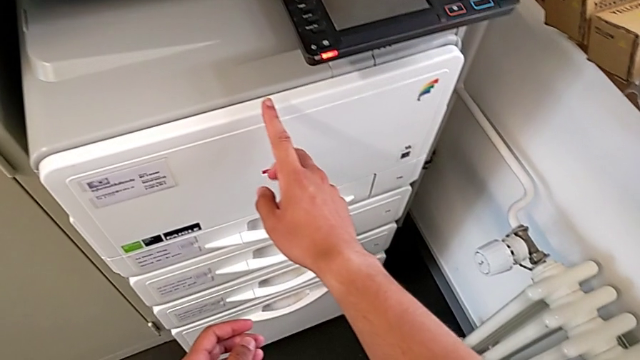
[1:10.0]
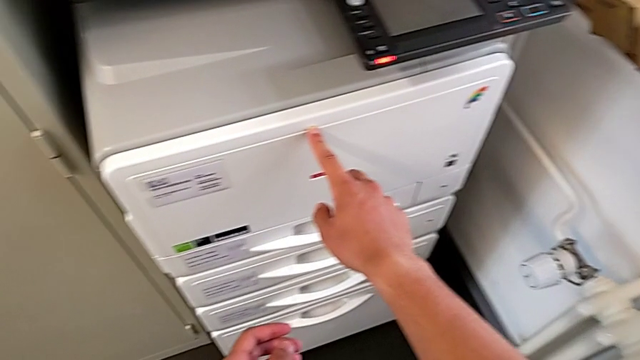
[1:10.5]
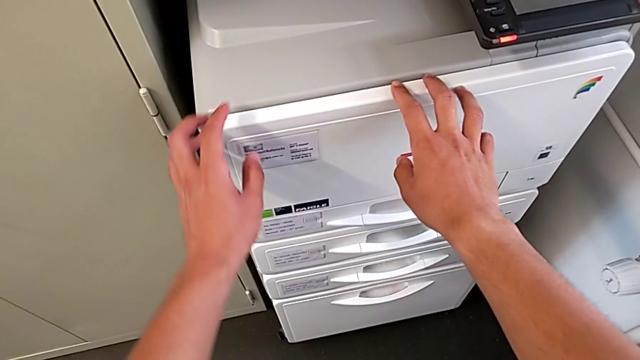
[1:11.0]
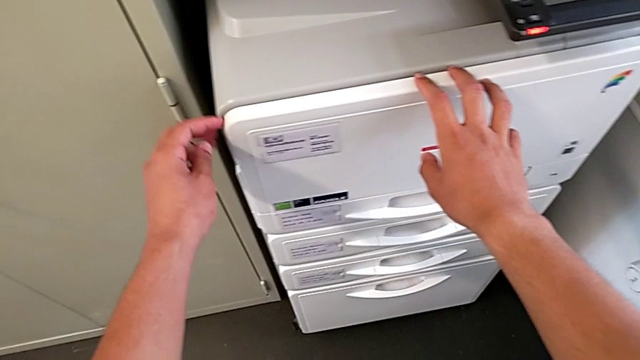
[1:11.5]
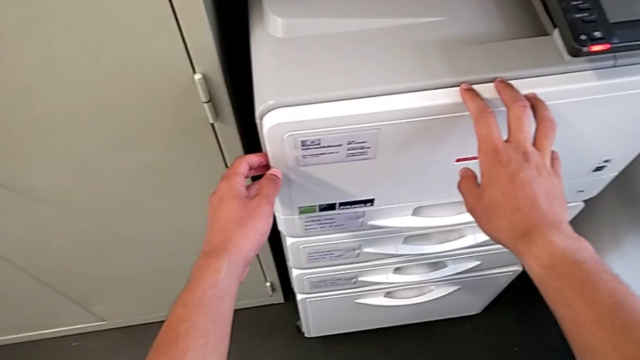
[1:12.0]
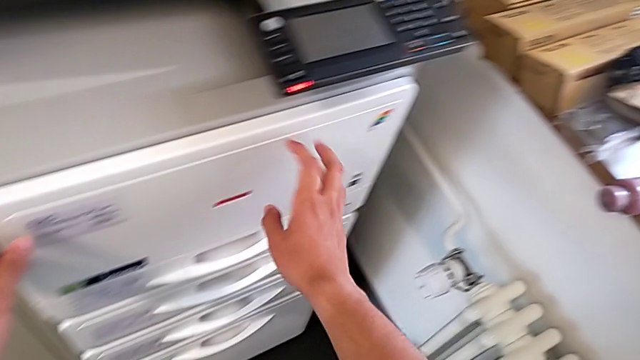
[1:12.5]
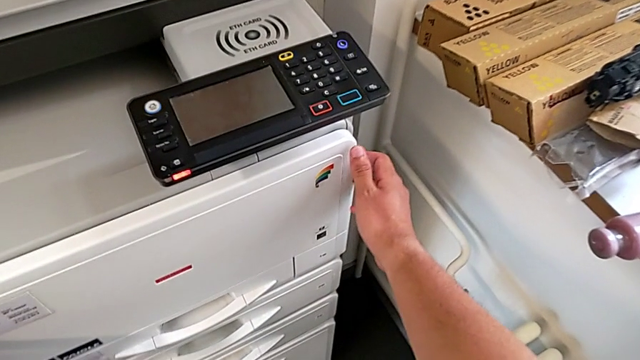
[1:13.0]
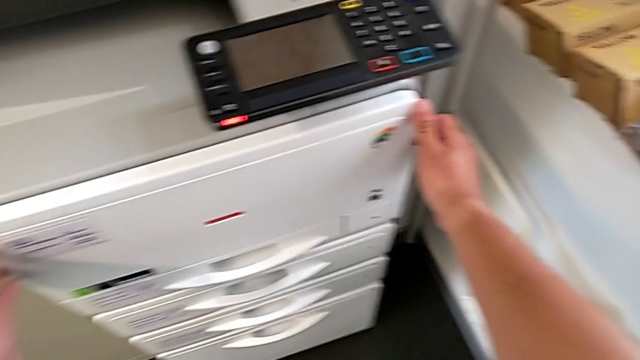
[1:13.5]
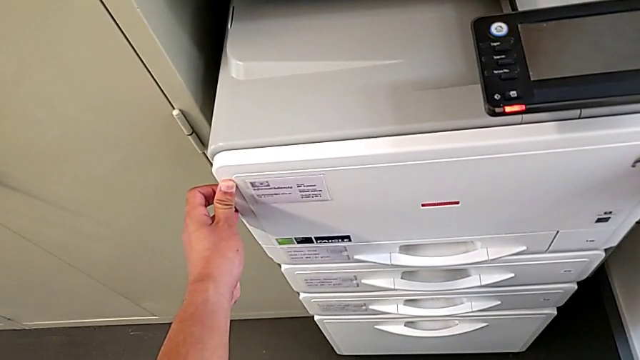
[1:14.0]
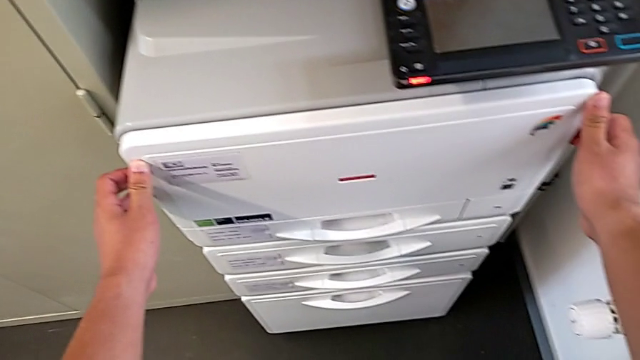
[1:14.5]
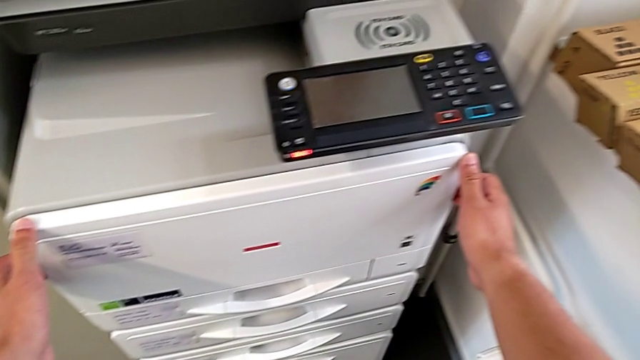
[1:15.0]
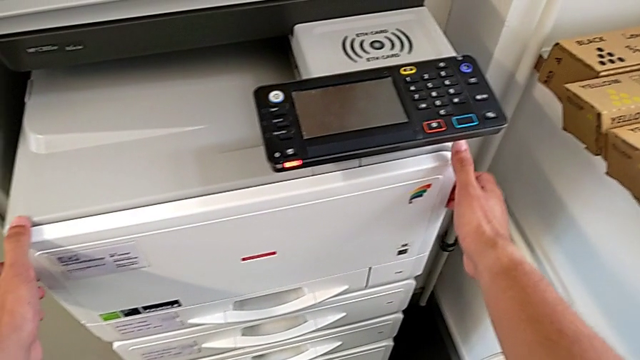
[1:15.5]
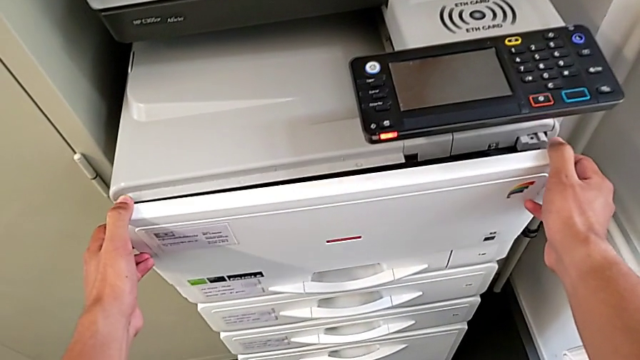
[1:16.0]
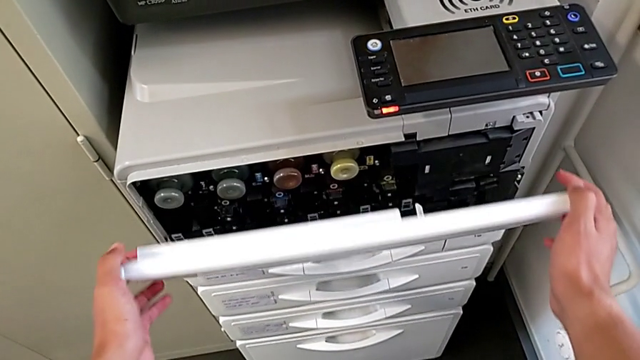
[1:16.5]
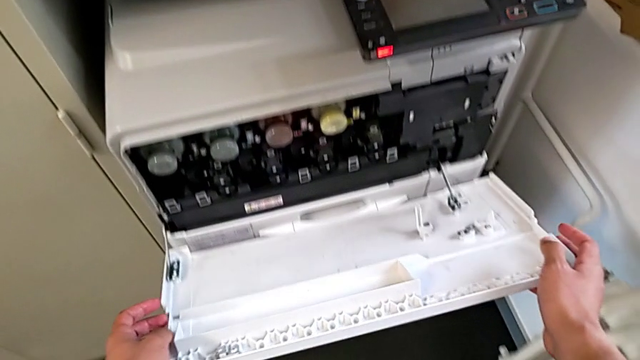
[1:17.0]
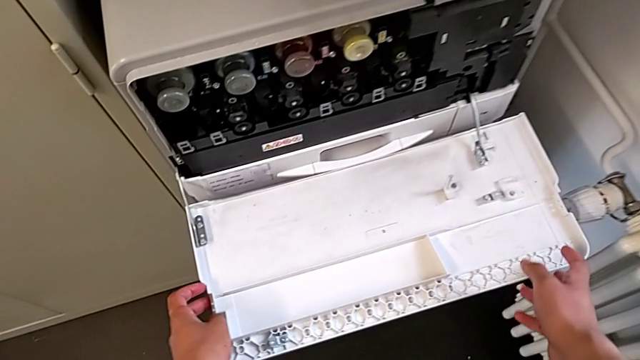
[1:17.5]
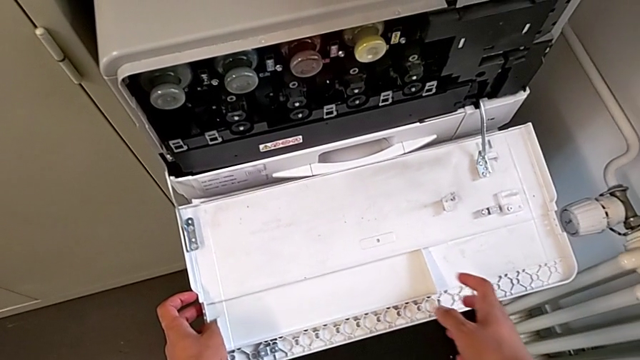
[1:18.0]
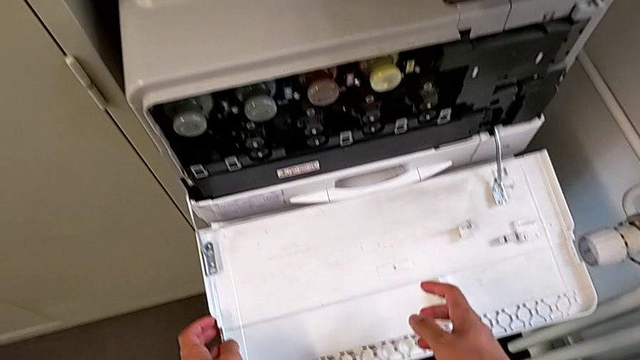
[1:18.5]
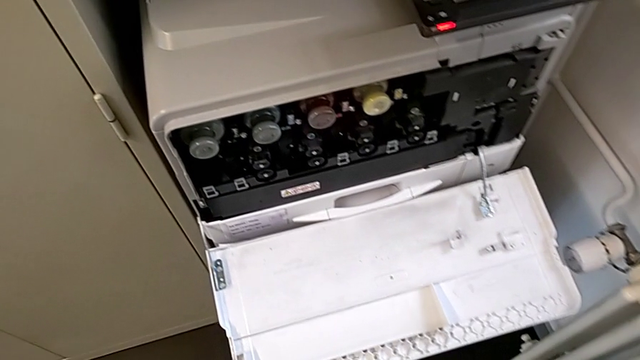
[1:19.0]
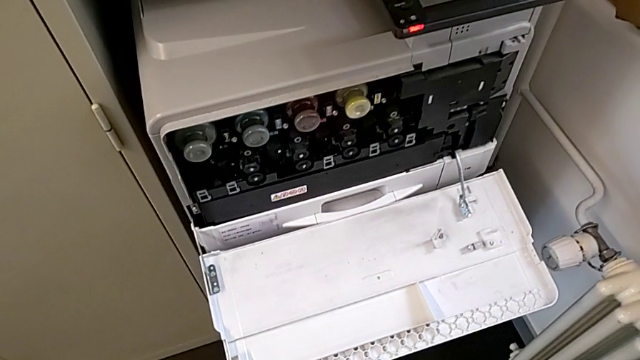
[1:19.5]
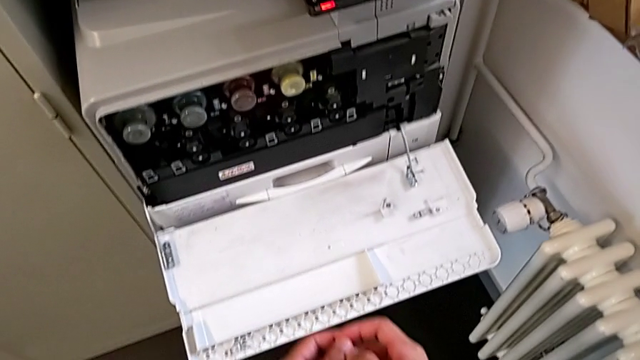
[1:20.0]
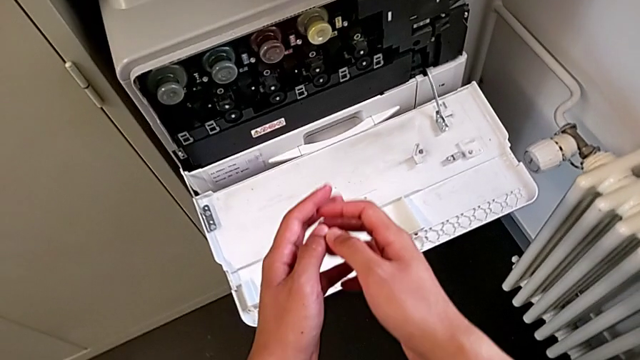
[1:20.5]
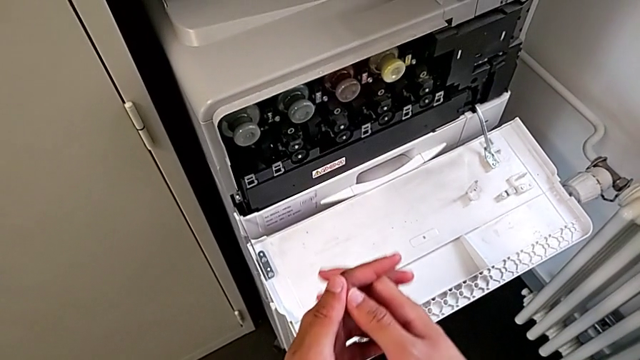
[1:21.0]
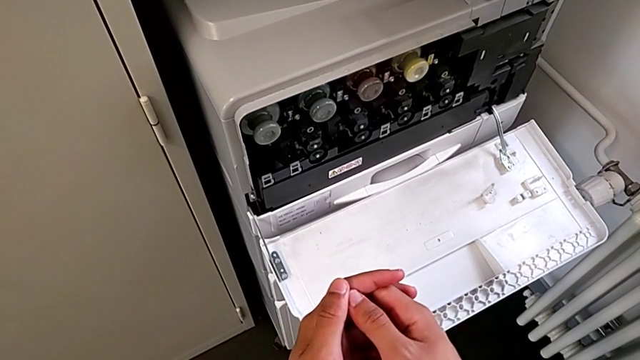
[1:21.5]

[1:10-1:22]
The camera wearer is exchanging the ink cartridge. They touch the cartridge gate, grab it and open it.

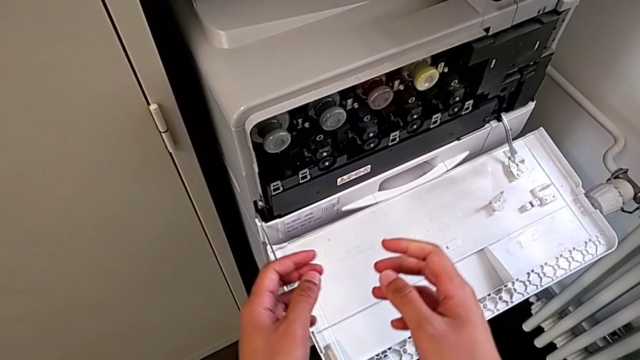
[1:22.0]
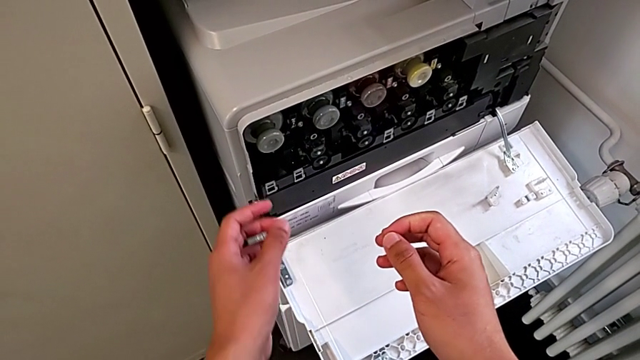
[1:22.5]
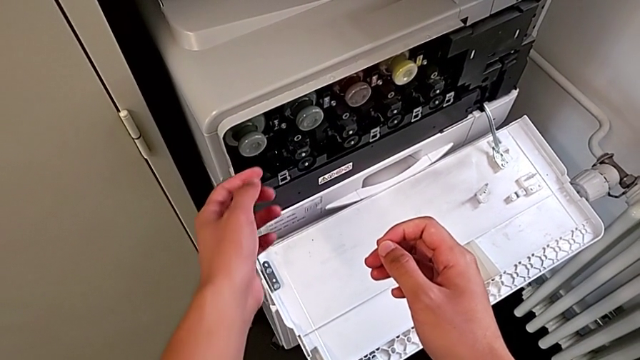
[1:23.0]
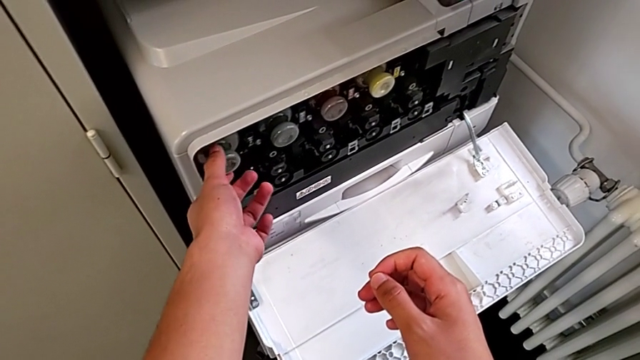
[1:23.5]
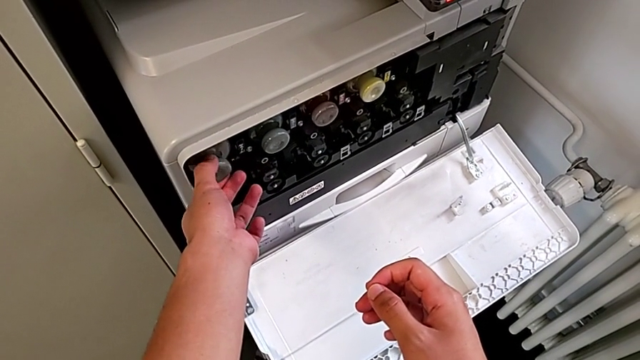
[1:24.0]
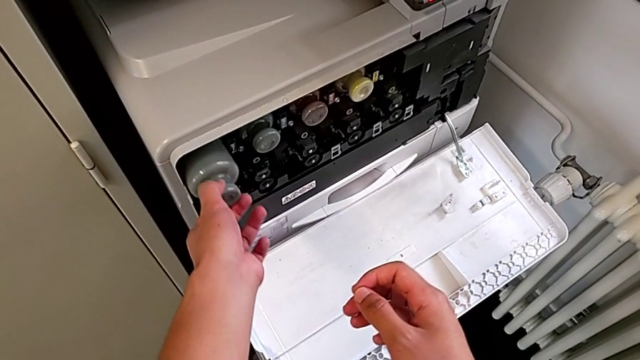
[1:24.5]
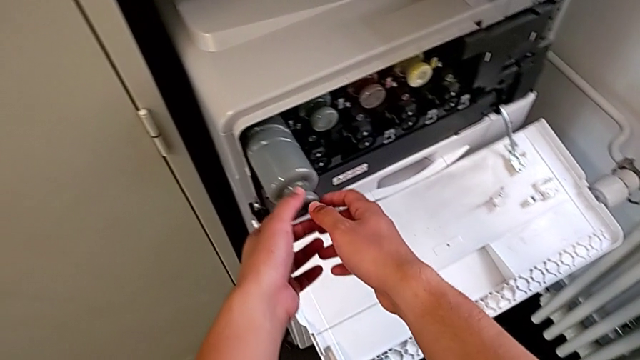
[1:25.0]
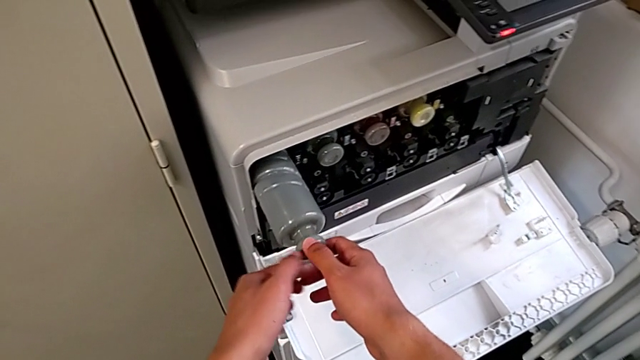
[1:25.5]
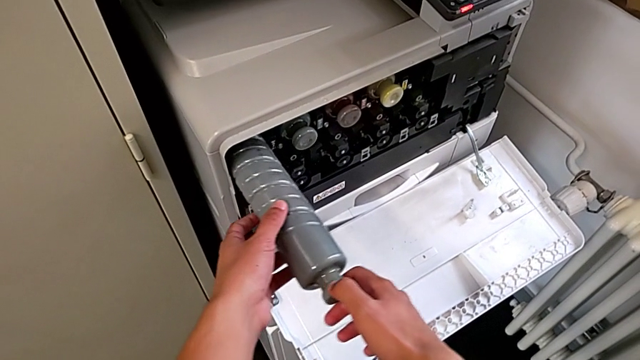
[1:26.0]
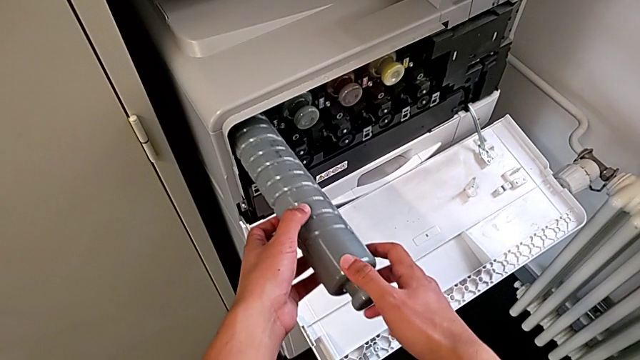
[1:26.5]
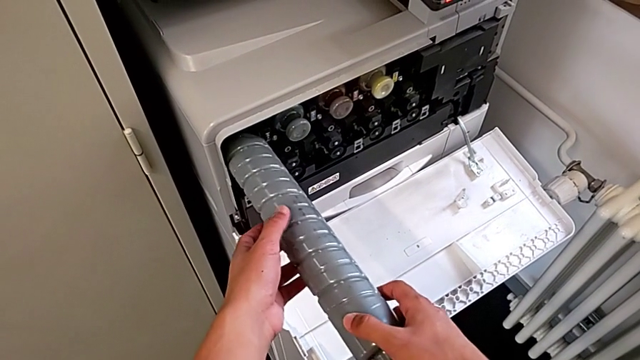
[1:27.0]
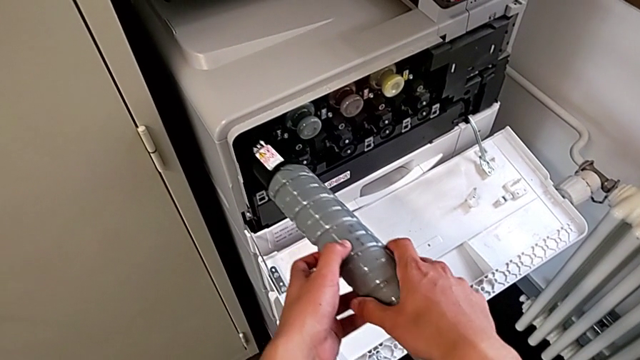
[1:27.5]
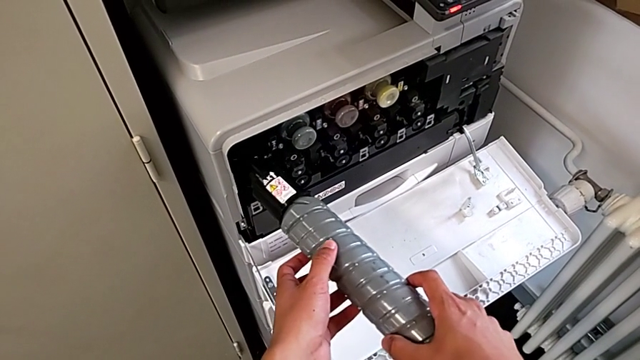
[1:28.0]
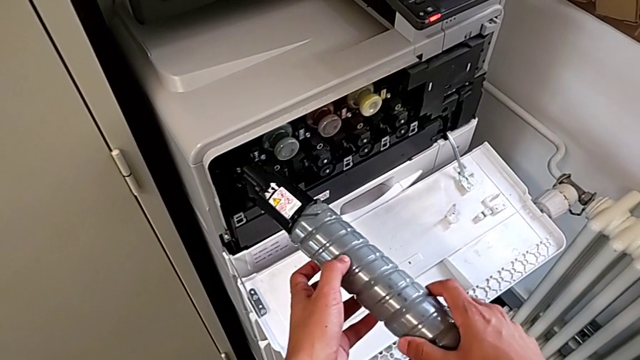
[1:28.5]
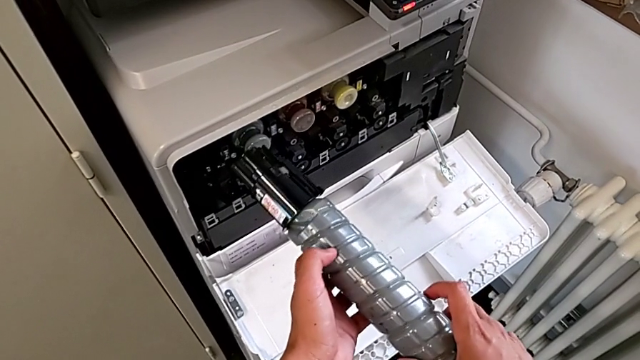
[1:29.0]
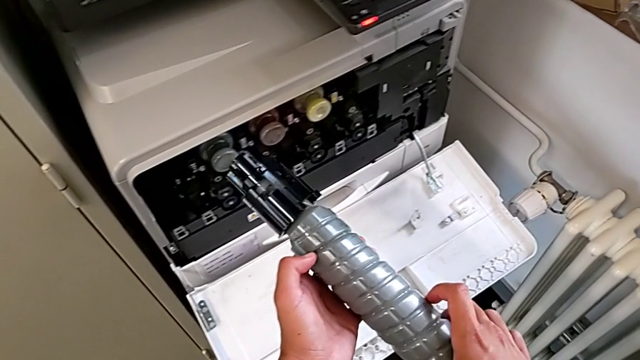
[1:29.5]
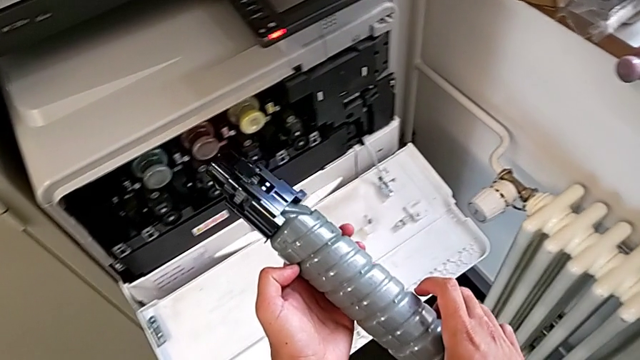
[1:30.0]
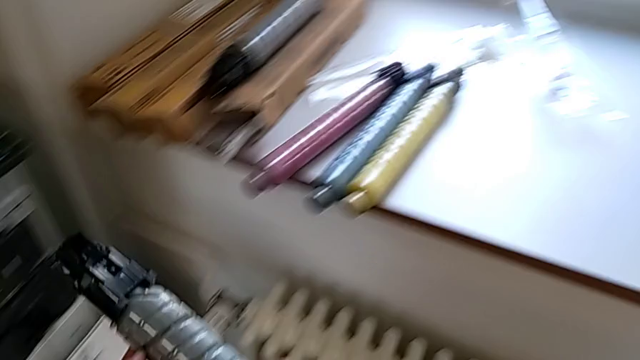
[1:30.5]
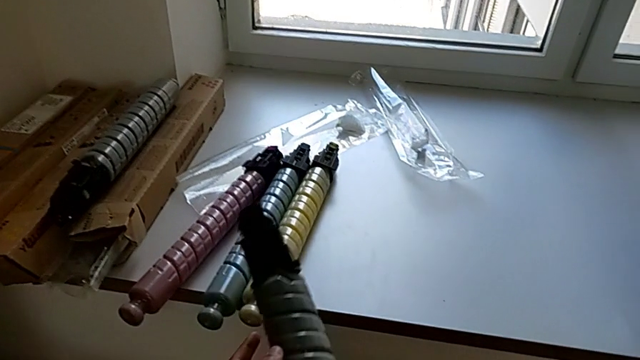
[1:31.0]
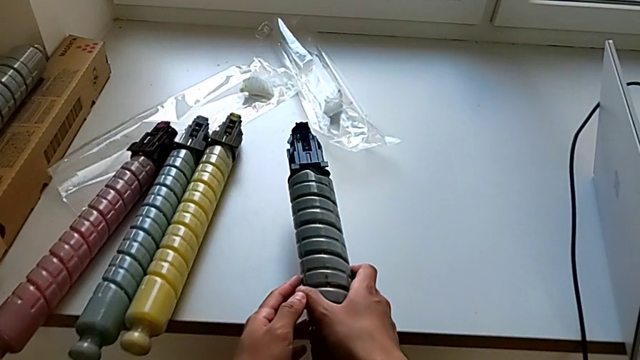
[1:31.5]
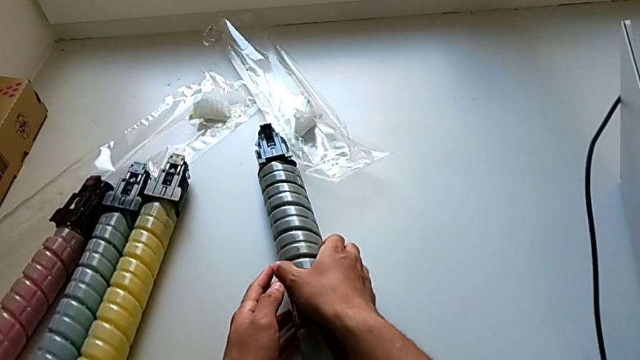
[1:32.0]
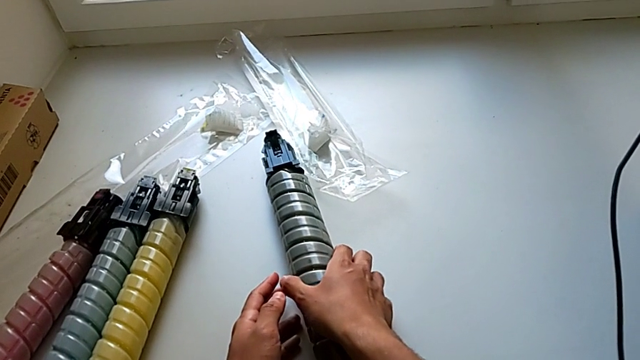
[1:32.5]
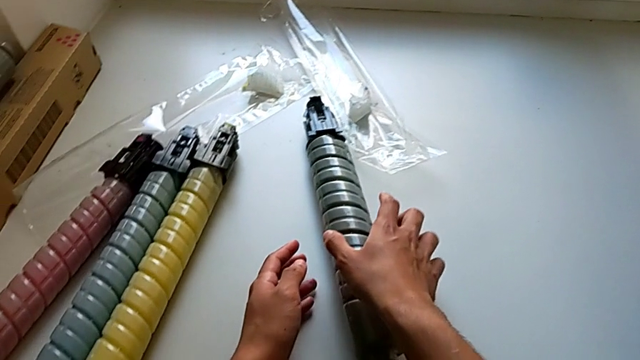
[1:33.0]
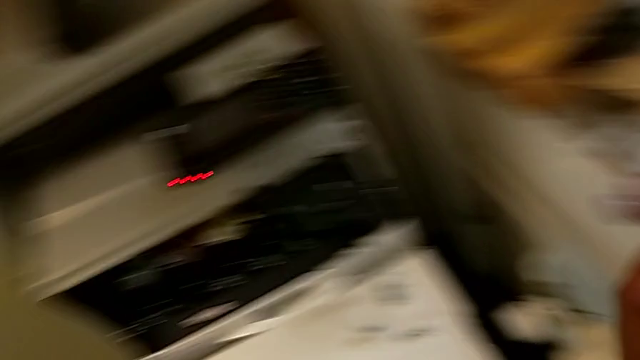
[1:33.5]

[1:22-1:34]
The camera wearer is exchanging the ink cartridge. They approach the black ink cartridge, grab it, pull it, withdraw it, rotate it and place it.
